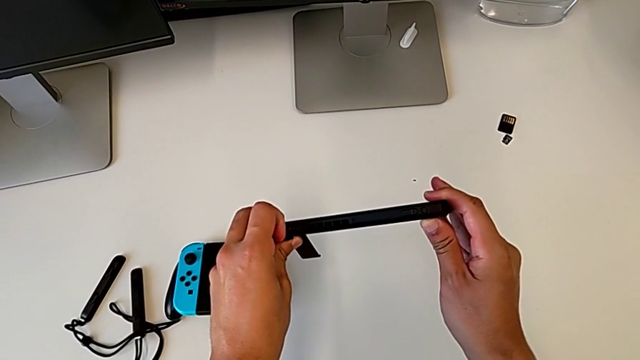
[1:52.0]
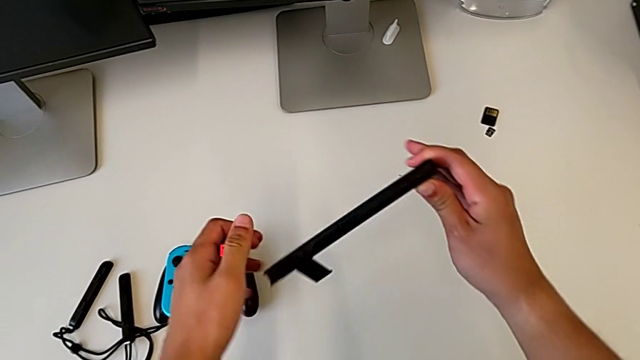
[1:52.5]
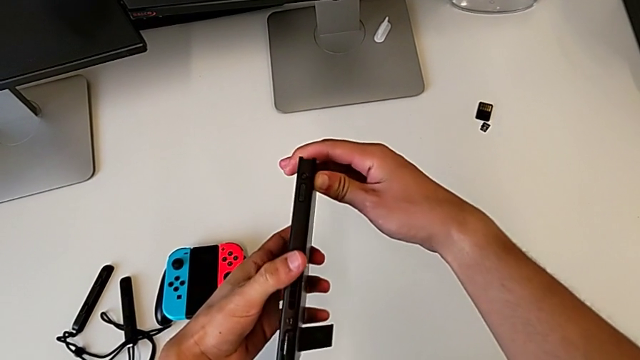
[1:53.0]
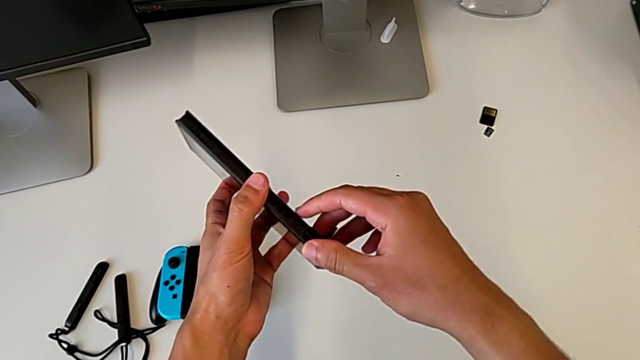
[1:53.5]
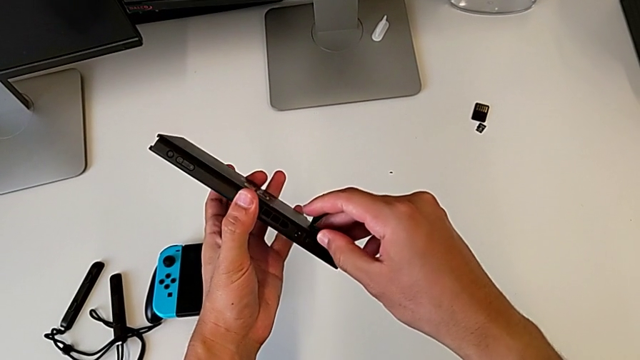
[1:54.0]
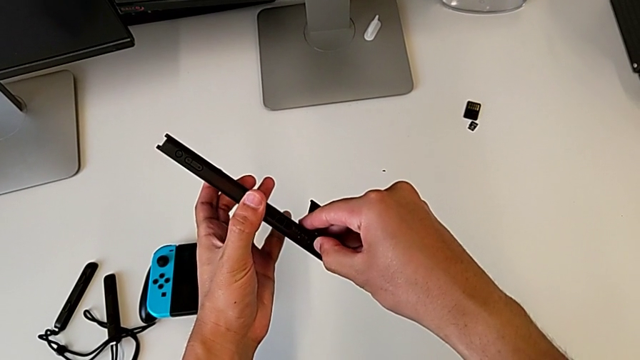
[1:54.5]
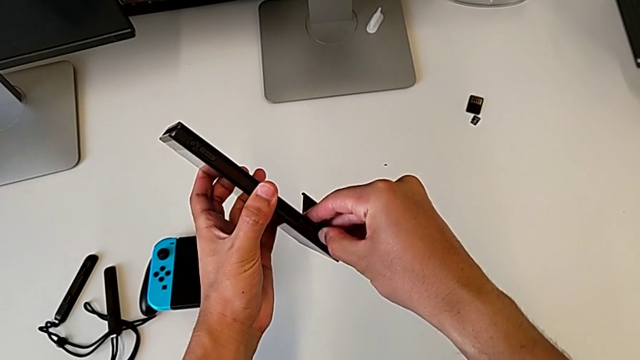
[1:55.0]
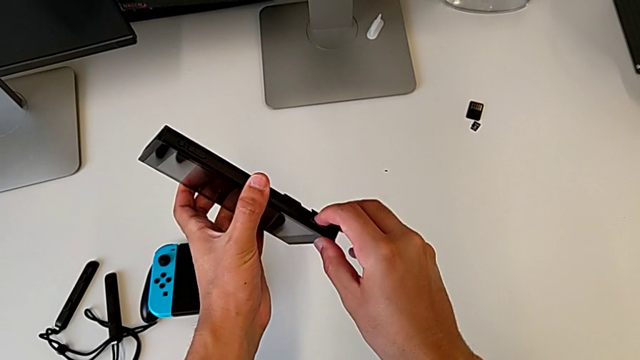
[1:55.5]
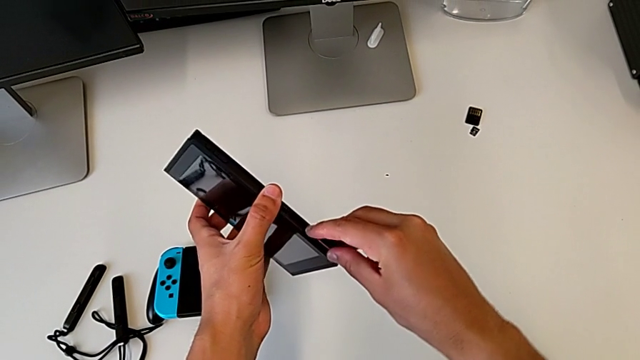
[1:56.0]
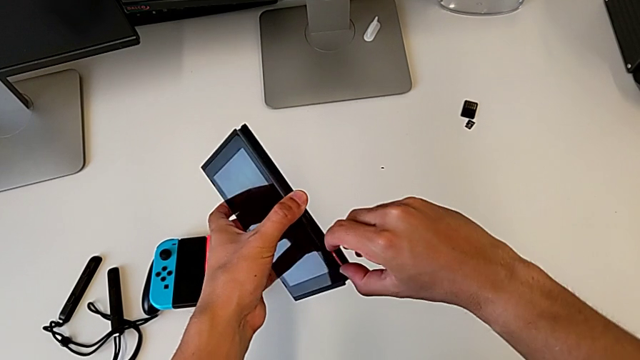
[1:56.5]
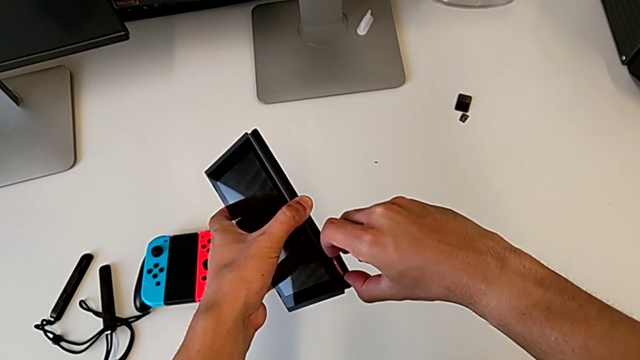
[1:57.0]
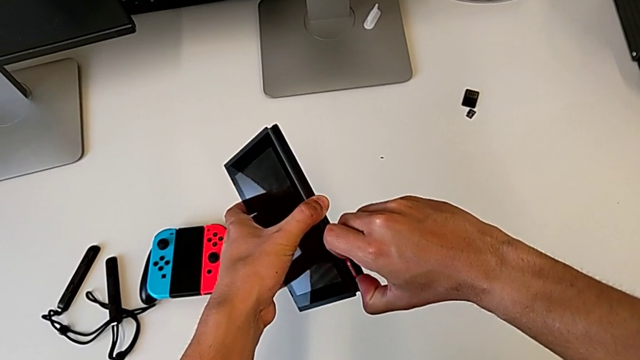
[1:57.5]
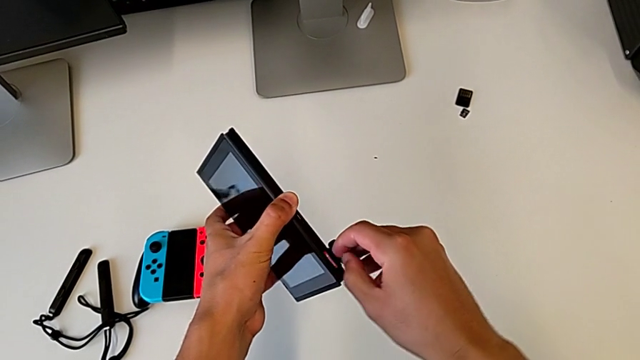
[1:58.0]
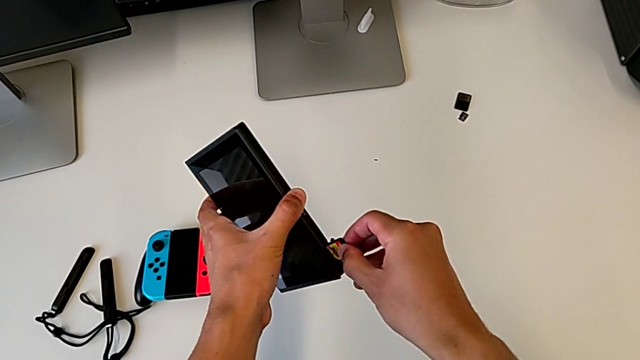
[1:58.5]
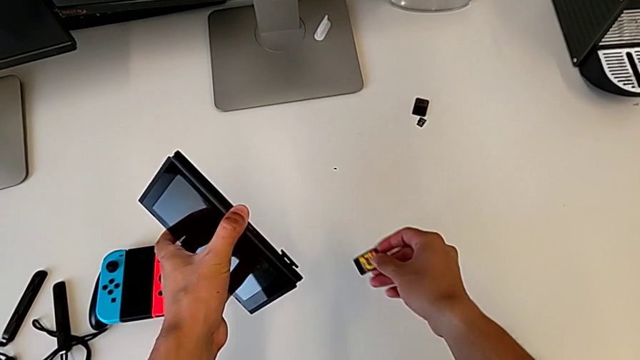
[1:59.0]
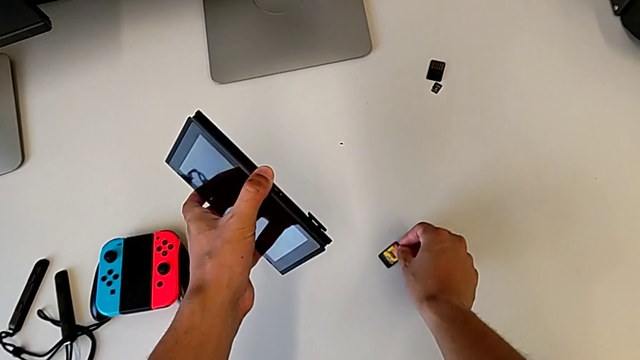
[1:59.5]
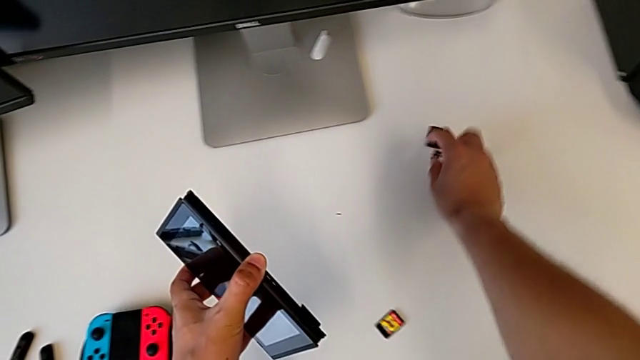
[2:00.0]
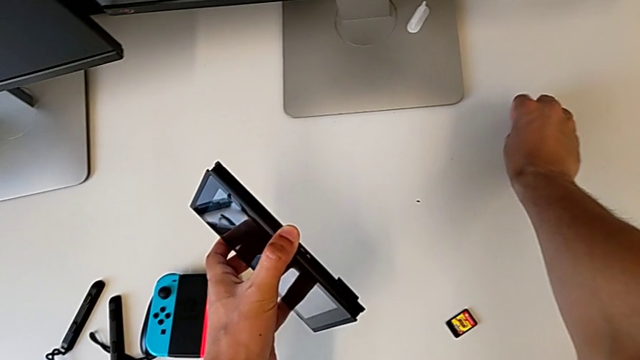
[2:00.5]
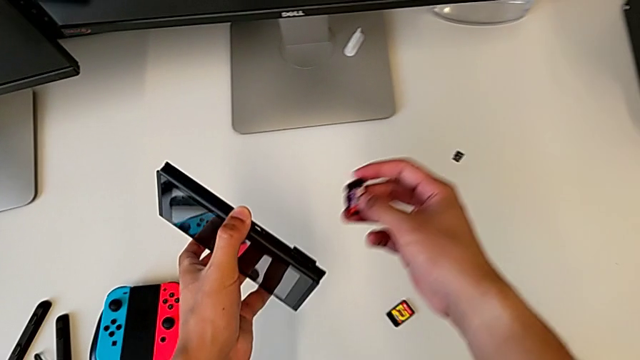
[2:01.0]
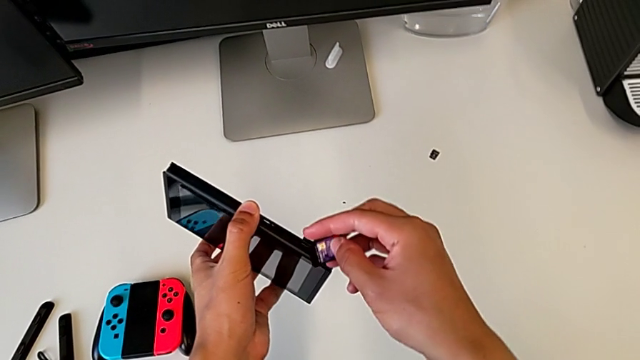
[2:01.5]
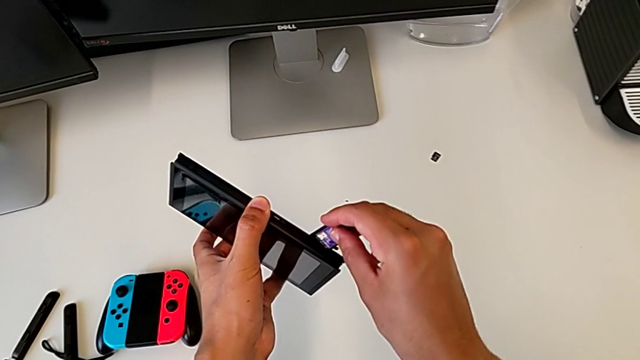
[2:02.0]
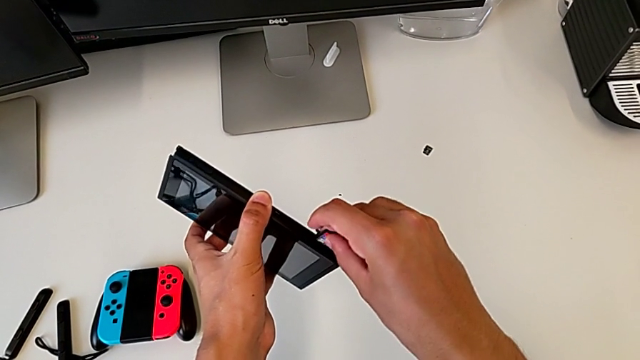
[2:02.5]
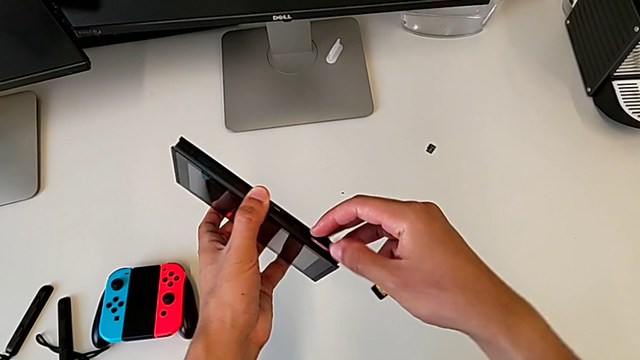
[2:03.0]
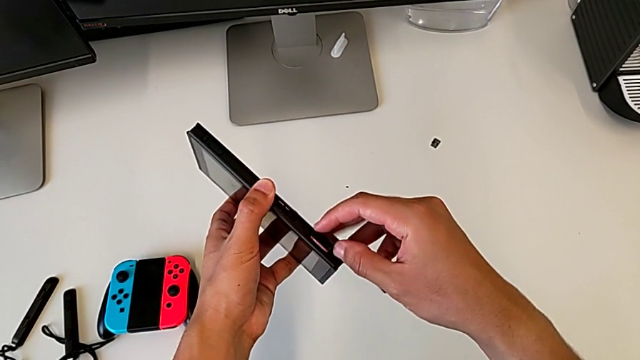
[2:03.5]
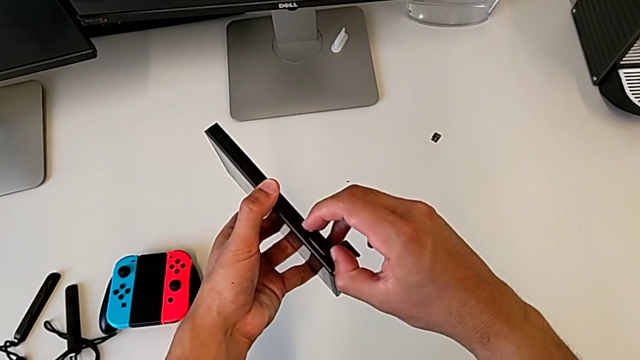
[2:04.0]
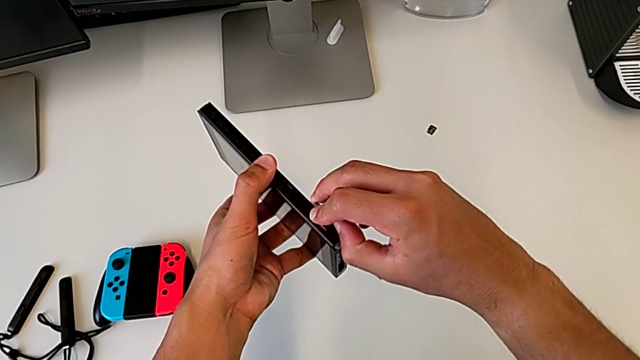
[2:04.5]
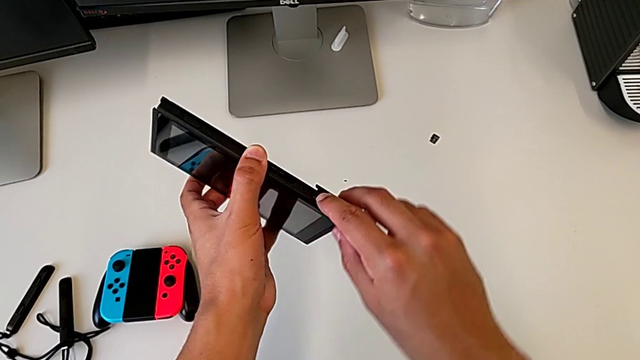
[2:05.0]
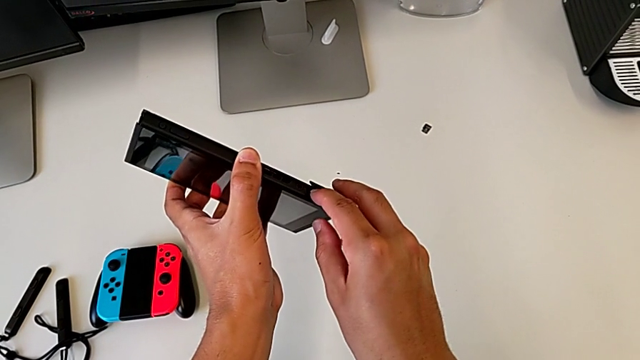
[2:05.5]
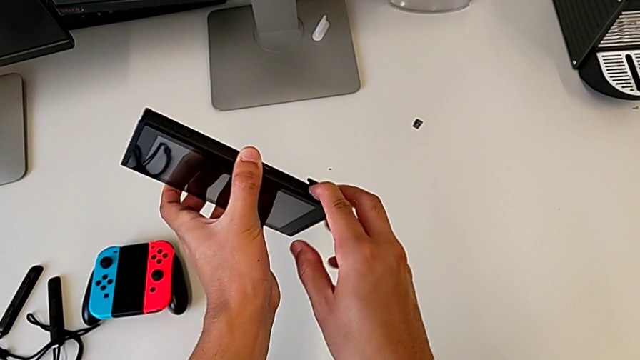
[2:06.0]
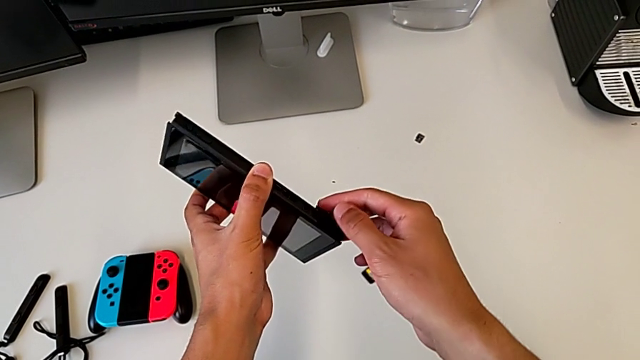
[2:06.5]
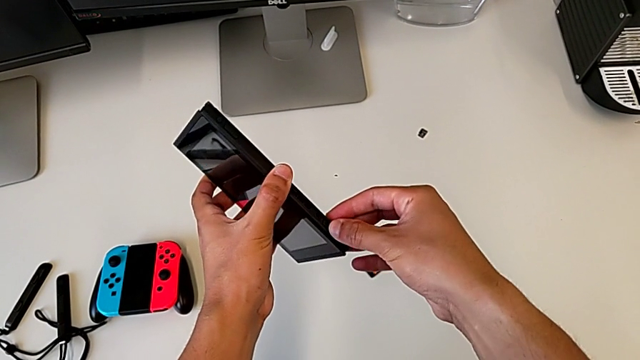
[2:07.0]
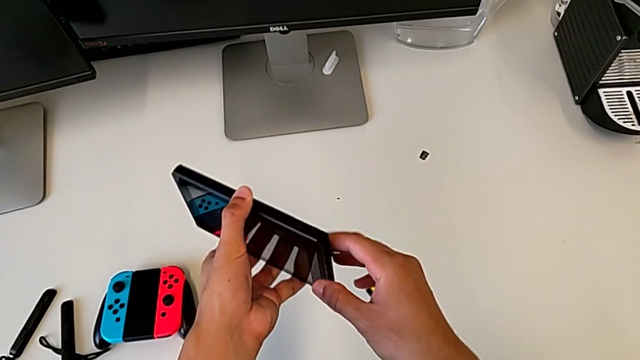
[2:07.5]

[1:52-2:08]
The camera wearer is replacing the game card in the Nintendo Switch. They keep opening the game slot, withdraw the game card, insert it and begin to close the game slot.

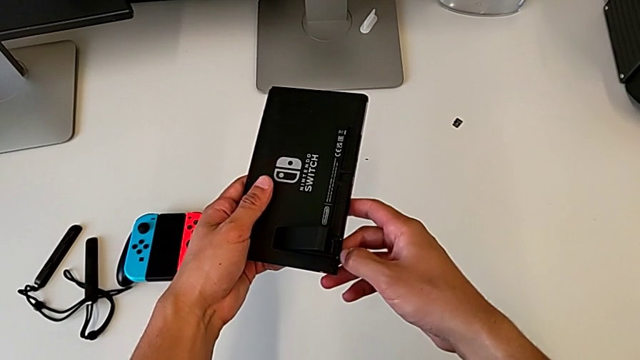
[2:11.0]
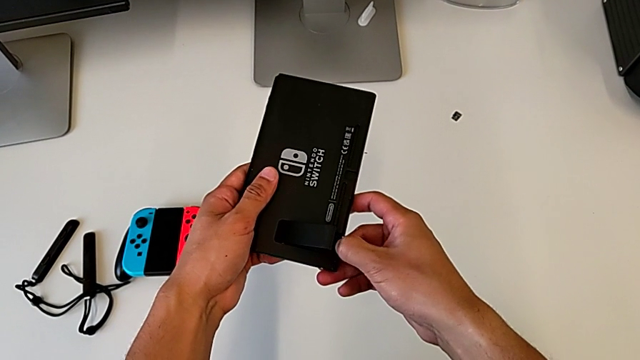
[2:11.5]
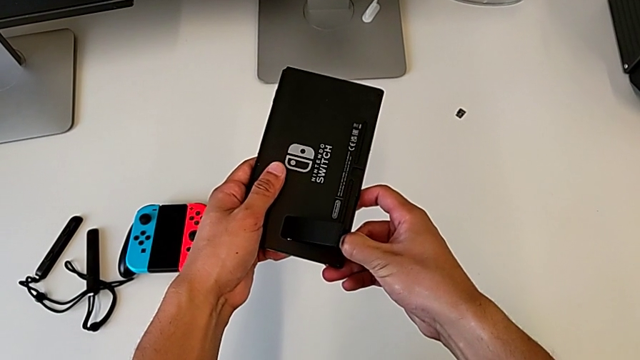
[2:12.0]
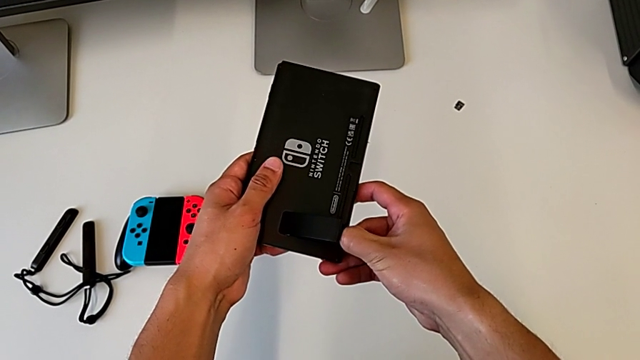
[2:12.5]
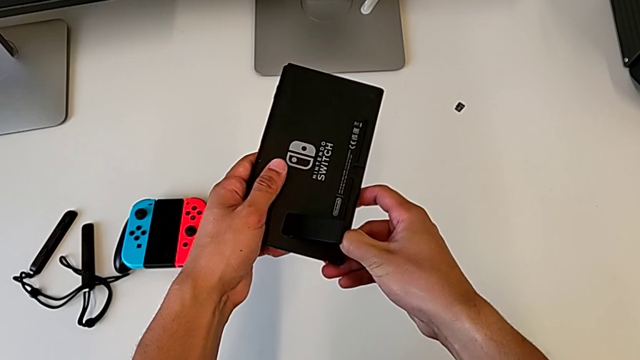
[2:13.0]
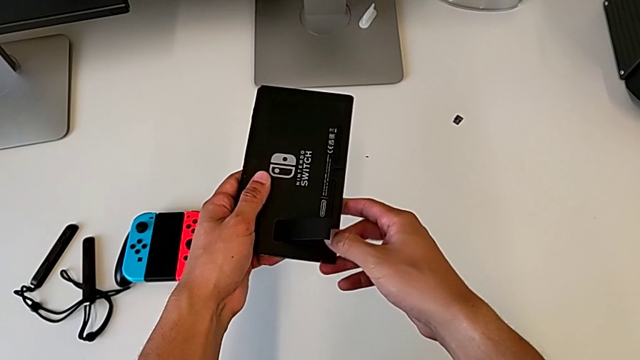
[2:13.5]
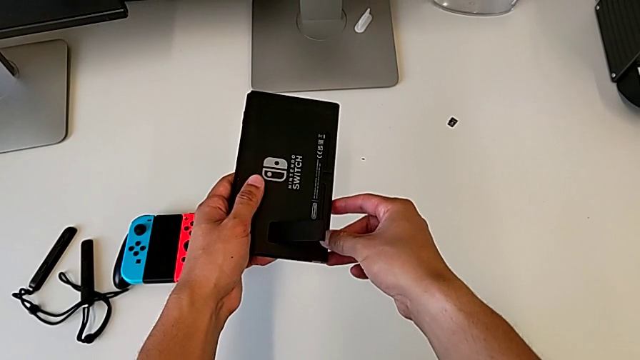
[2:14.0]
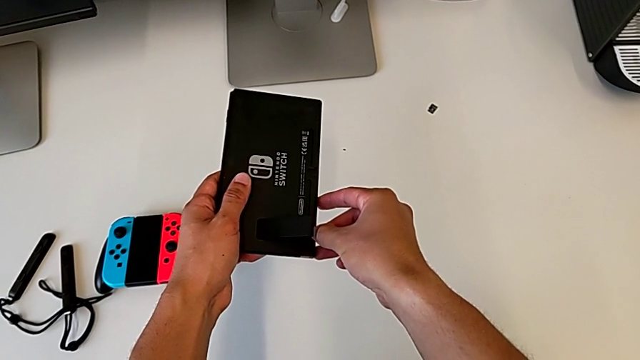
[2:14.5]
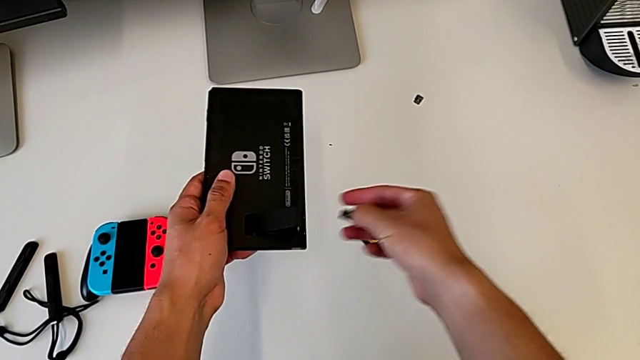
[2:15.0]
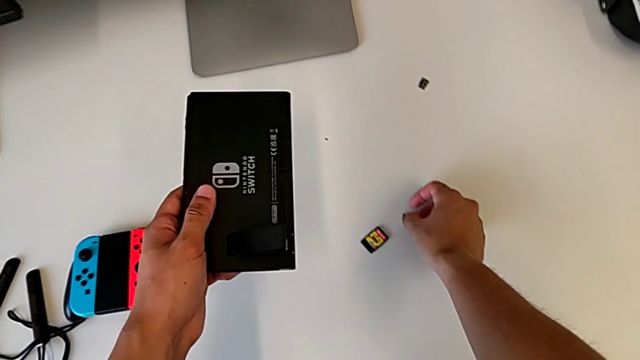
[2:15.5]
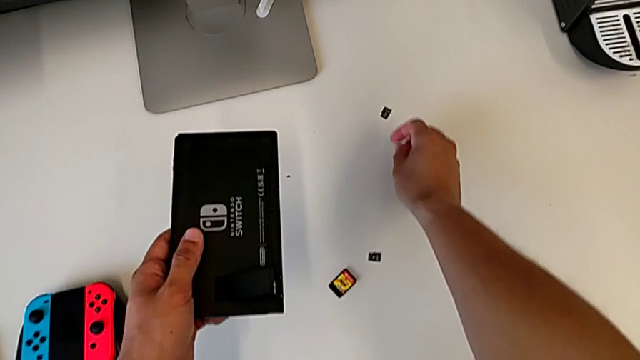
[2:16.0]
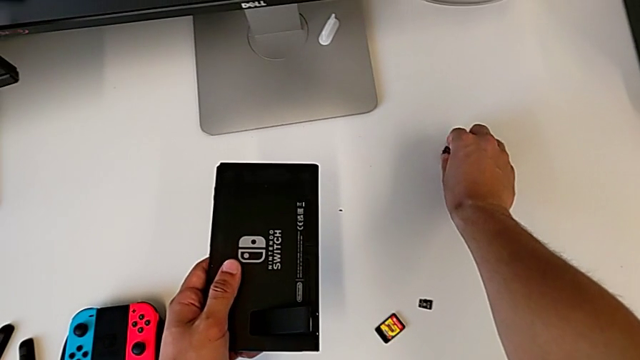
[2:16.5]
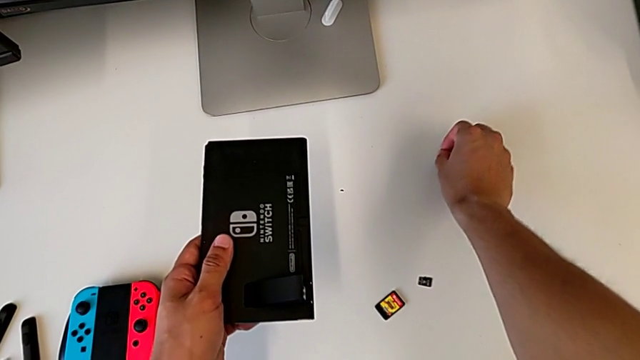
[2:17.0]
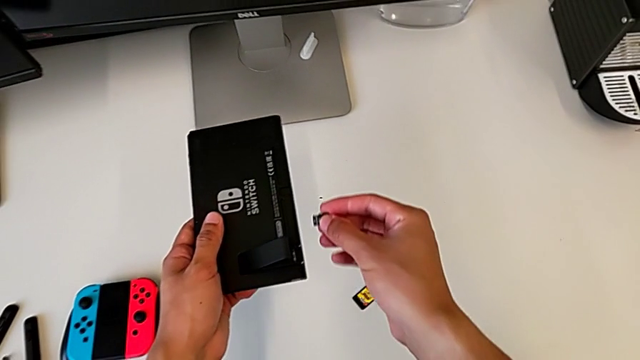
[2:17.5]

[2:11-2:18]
The camera wearer is replacing the SD card in the Nintendo Switch. They close the game slot, open the game slot, place the SD card and grab it.
